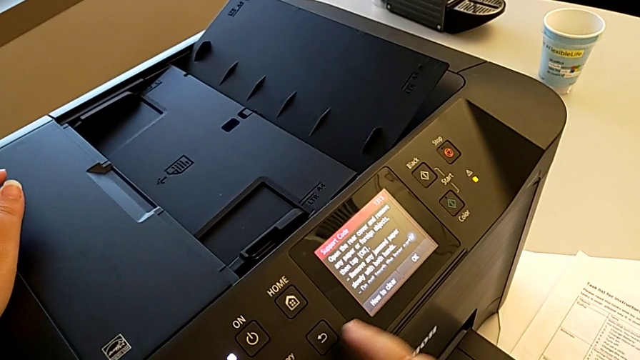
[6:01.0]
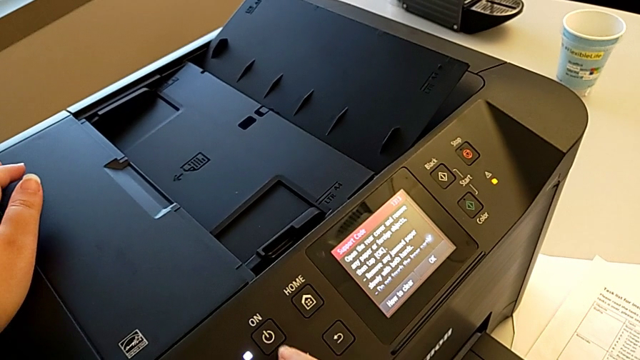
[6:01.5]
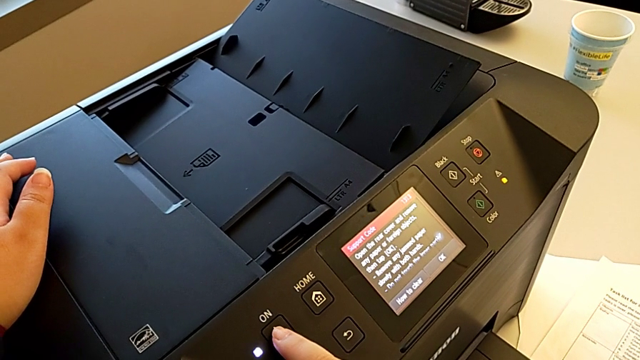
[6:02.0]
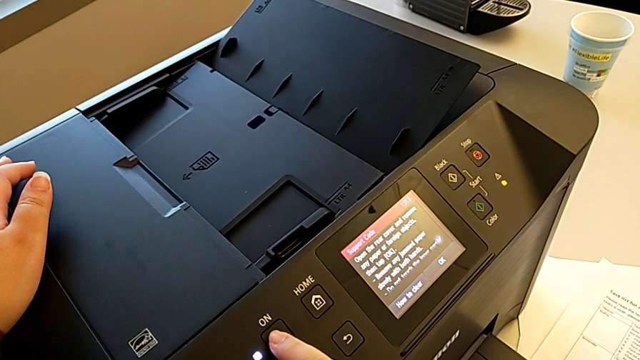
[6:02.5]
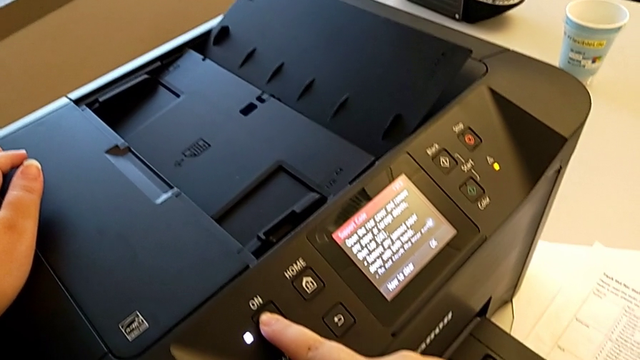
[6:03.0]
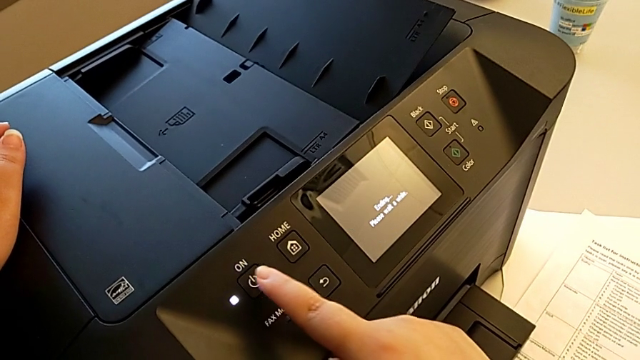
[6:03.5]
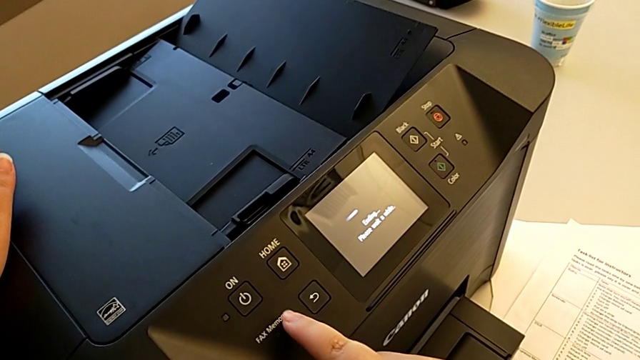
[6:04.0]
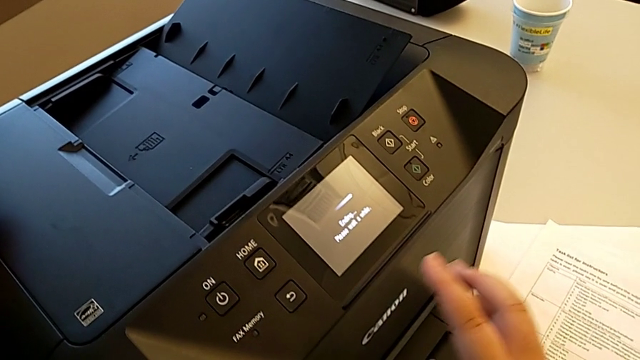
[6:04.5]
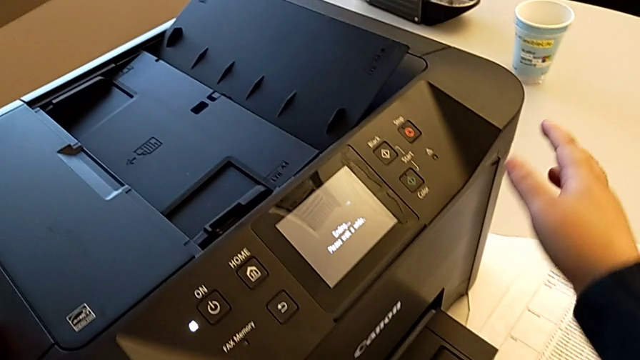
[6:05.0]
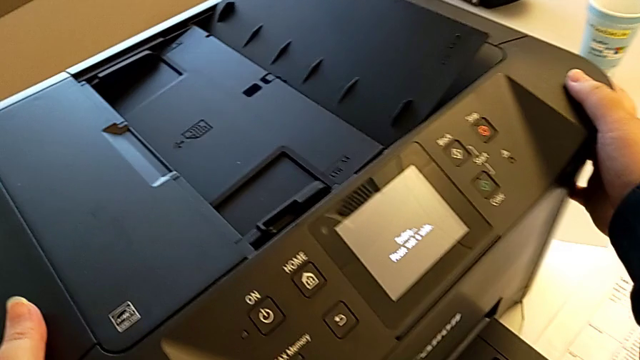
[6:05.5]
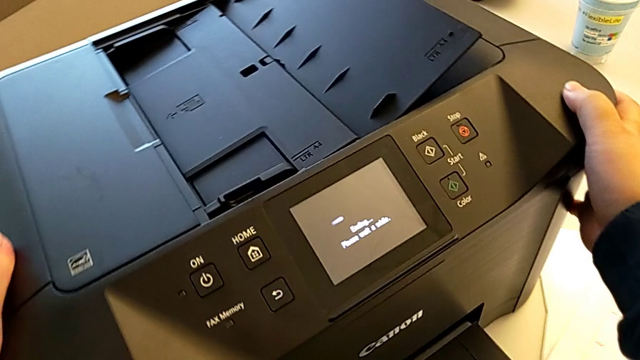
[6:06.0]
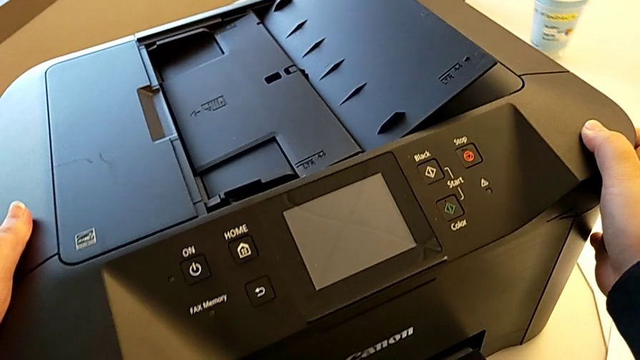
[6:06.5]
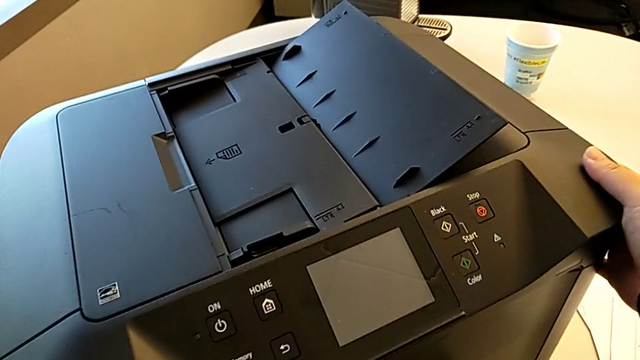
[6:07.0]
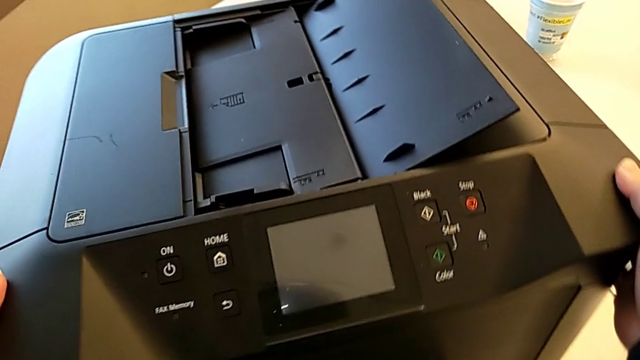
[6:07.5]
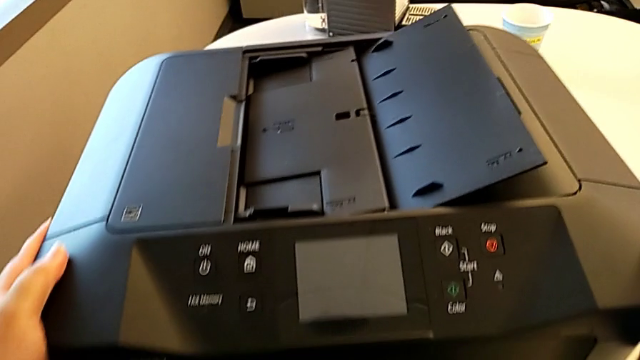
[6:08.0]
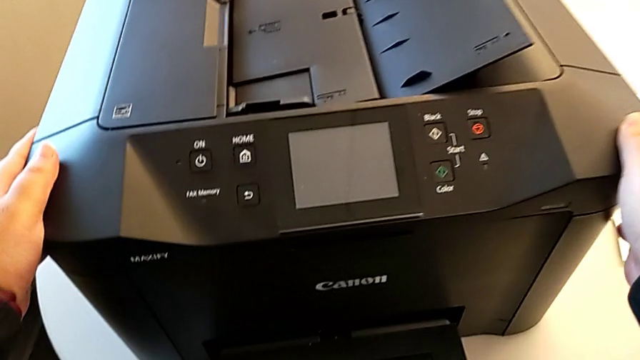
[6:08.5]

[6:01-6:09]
The camera wearer is inspecting the printer regularly. They turn on the button and rotate the printer.
